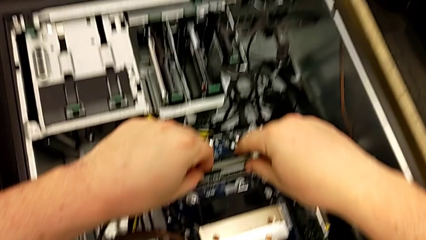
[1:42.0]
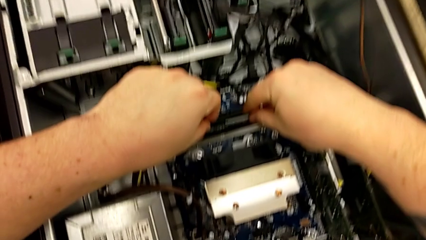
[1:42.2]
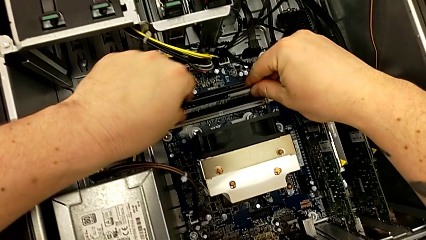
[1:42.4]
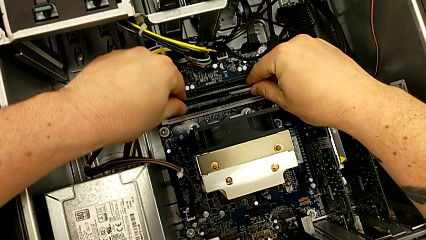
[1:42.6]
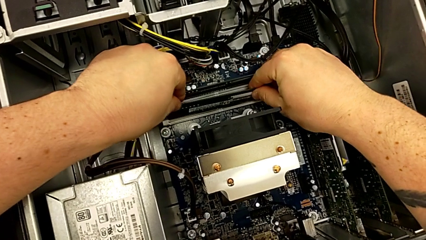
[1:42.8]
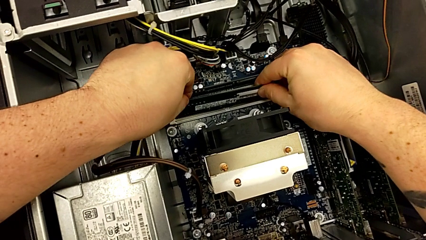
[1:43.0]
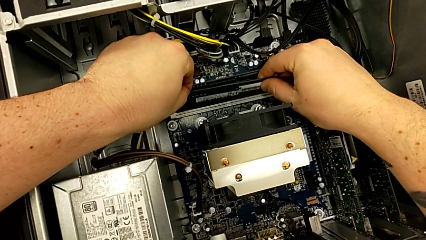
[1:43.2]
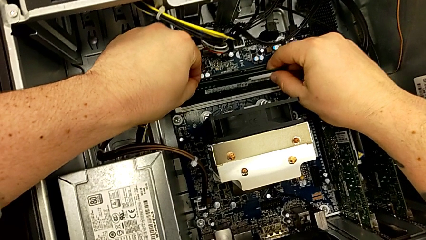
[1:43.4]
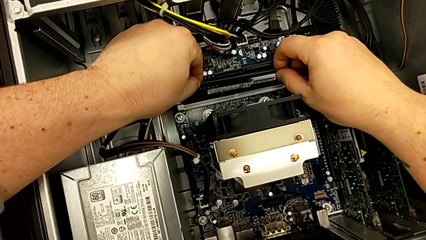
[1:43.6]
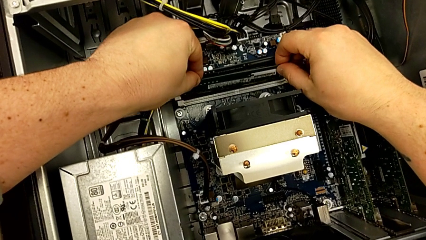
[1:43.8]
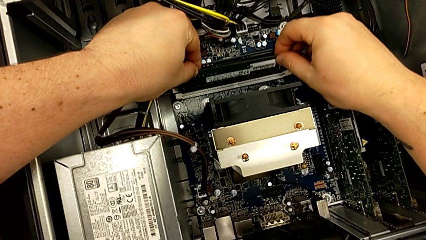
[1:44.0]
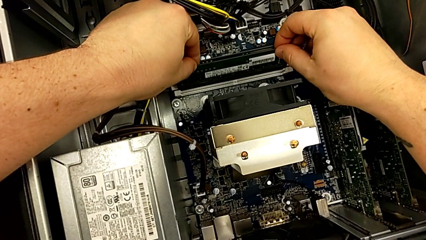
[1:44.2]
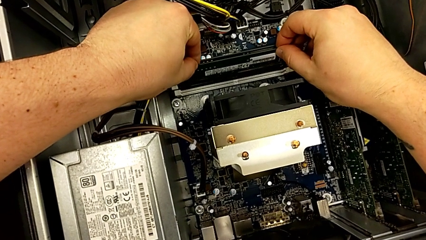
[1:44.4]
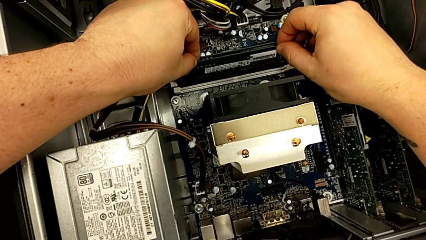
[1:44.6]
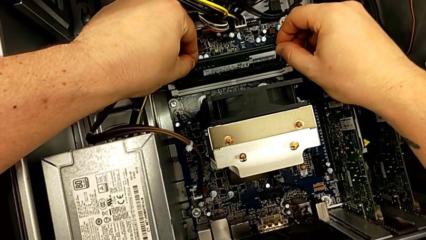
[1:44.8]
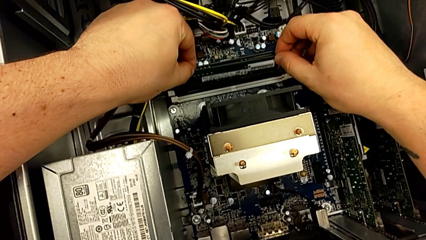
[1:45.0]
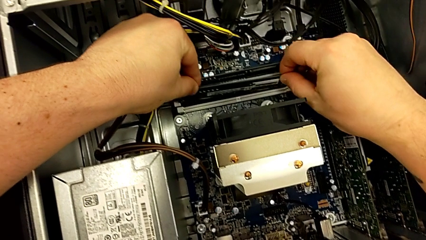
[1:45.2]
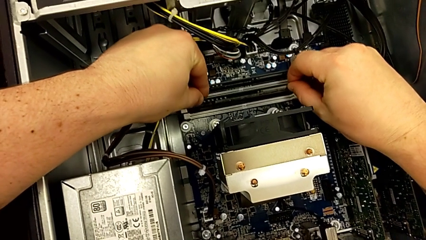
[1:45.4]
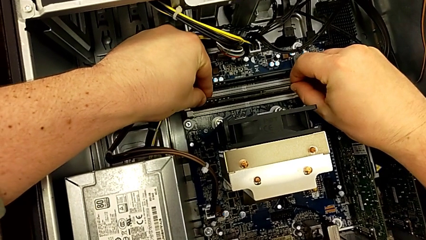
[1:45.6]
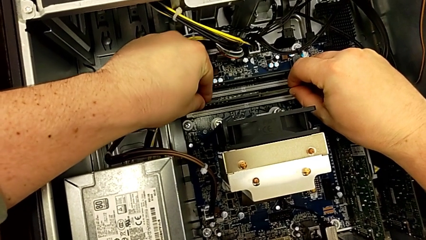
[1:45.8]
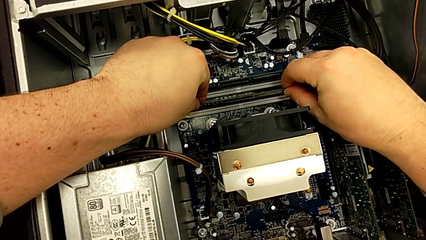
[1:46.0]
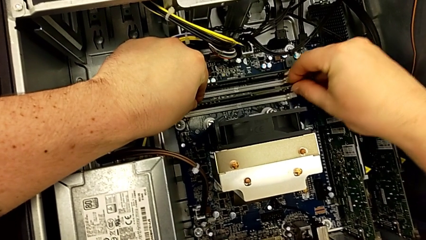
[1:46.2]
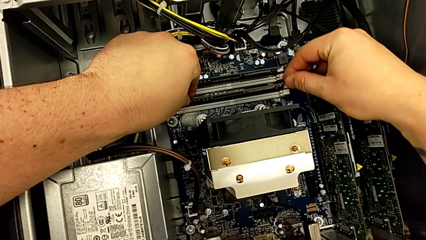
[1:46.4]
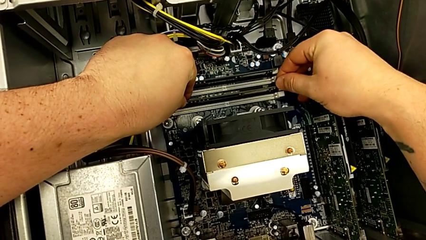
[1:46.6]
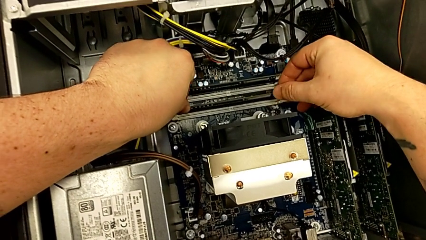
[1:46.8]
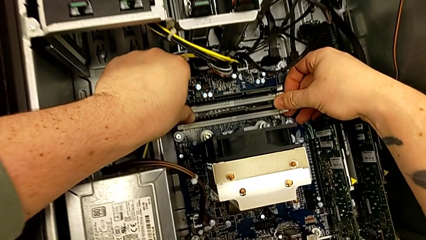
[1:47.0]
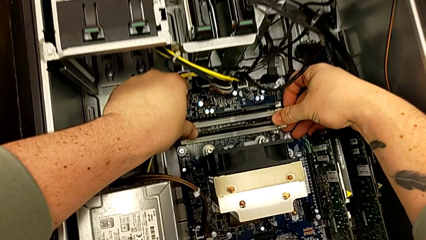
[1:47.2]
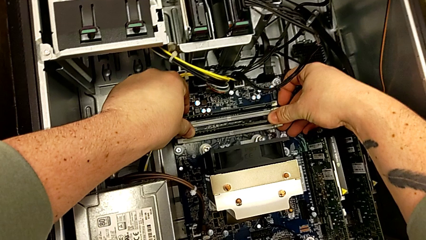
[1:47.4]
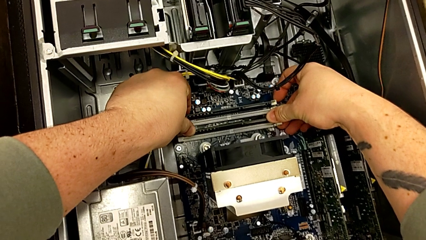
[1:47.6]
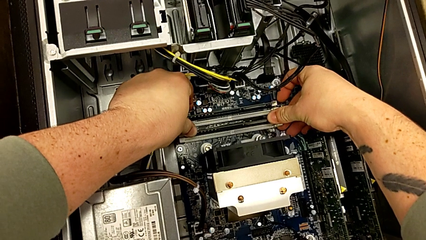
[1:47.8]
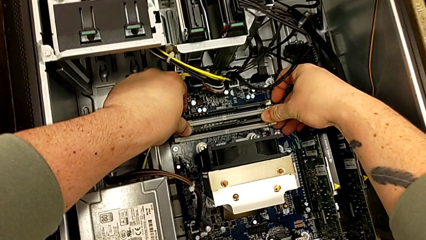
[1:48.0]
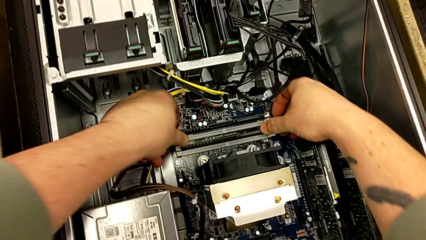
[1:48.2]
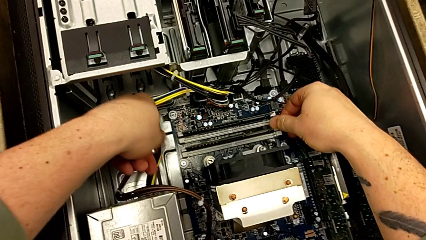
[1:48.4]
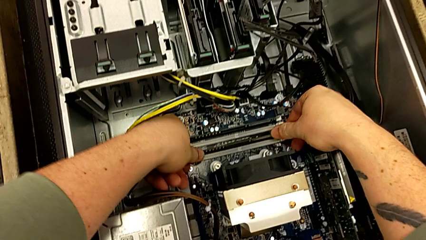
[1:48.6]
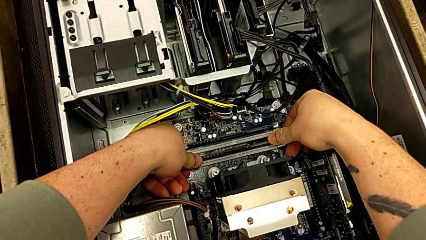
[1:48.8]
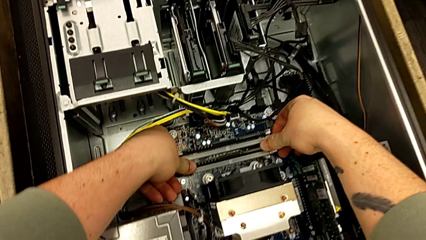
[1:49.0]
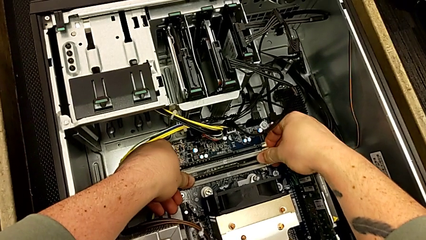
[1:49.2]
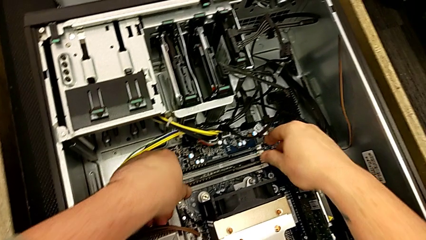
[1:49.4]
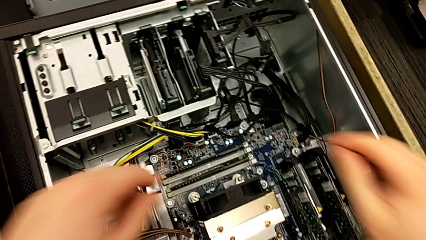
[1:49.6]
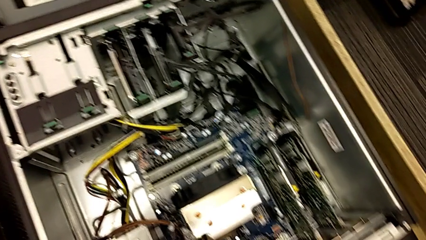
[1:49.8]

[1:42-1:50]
The camera wearer is inserting the RAM cards into other slots. They grab the RAM, align it, insert it and push the RAM tab.

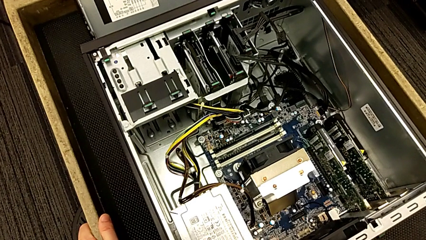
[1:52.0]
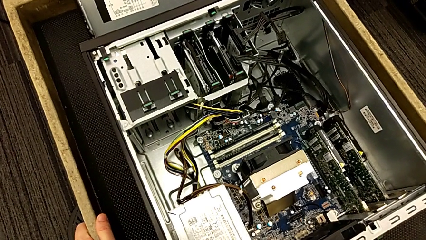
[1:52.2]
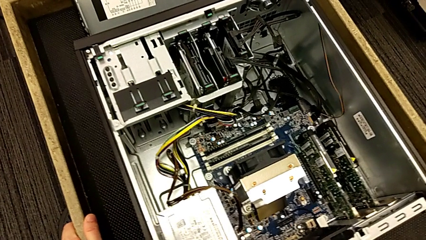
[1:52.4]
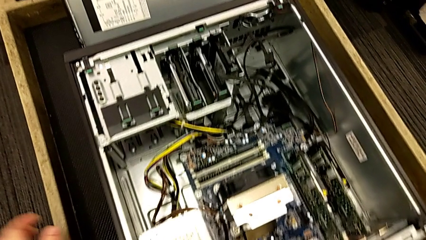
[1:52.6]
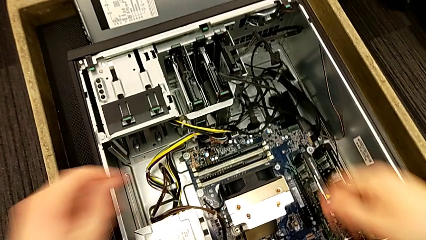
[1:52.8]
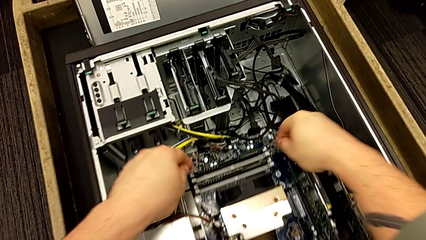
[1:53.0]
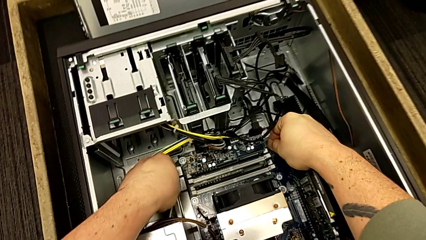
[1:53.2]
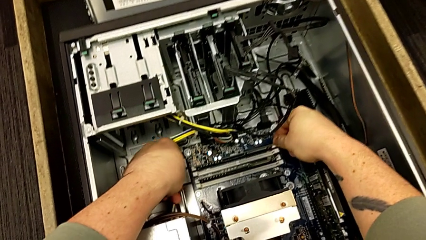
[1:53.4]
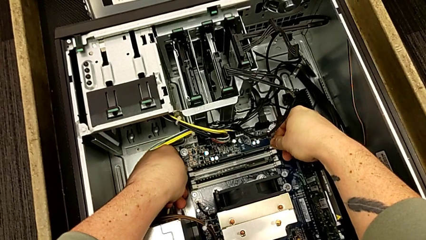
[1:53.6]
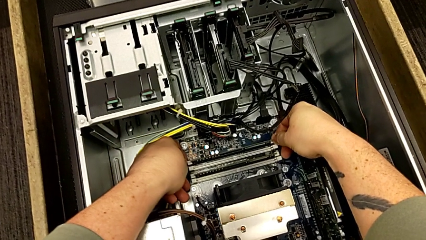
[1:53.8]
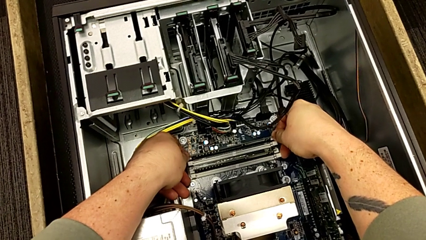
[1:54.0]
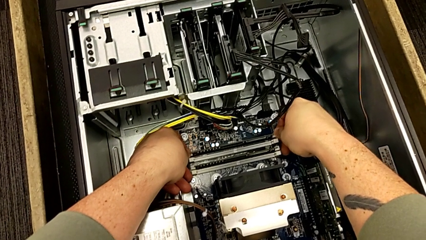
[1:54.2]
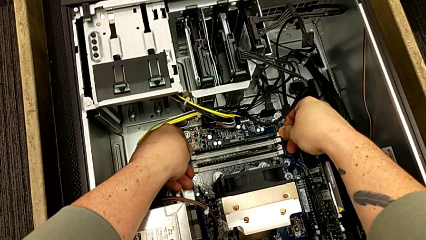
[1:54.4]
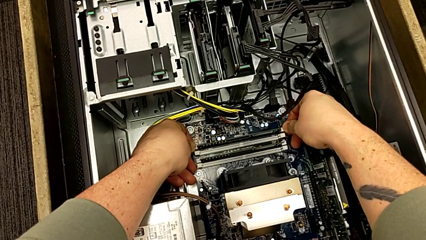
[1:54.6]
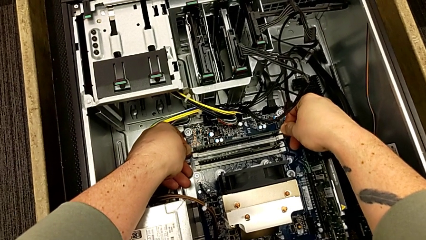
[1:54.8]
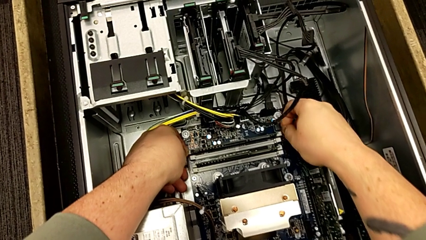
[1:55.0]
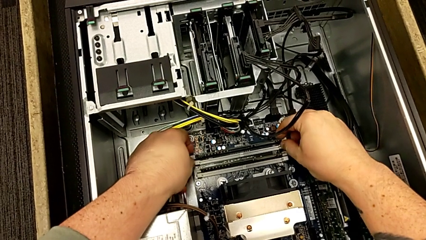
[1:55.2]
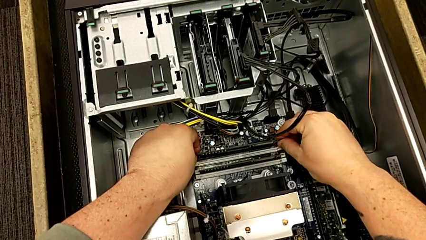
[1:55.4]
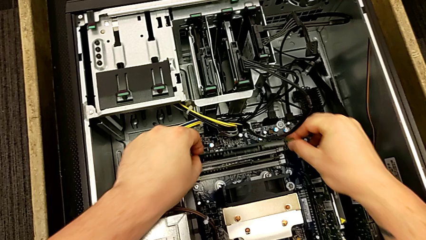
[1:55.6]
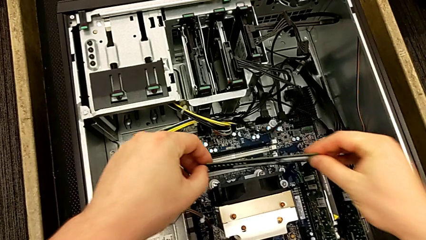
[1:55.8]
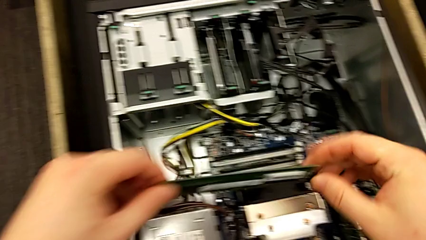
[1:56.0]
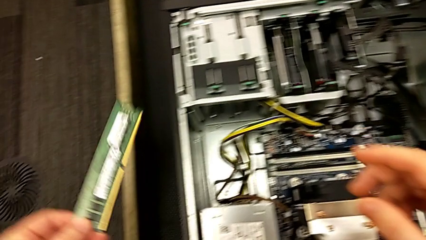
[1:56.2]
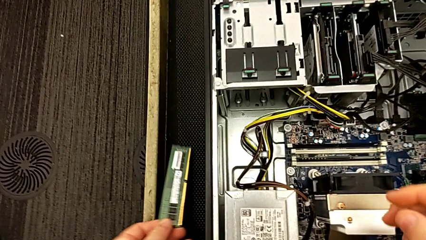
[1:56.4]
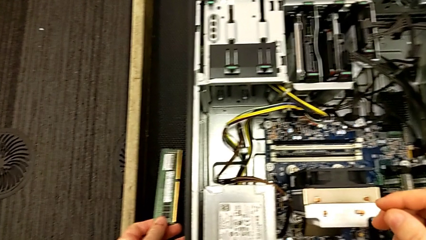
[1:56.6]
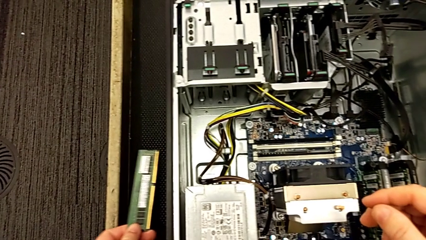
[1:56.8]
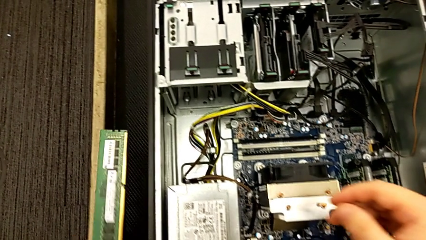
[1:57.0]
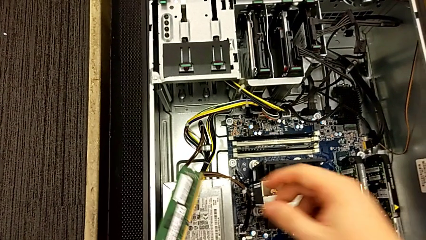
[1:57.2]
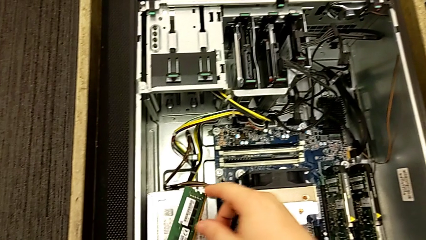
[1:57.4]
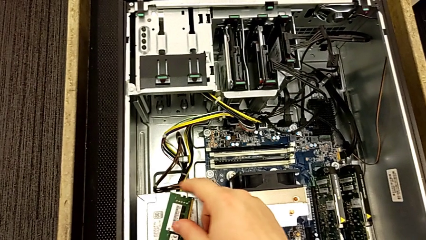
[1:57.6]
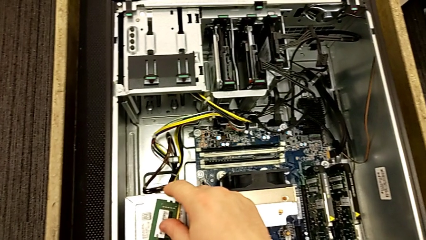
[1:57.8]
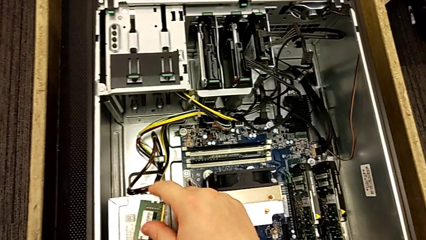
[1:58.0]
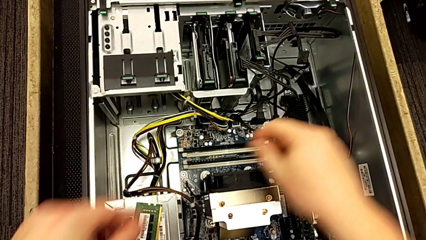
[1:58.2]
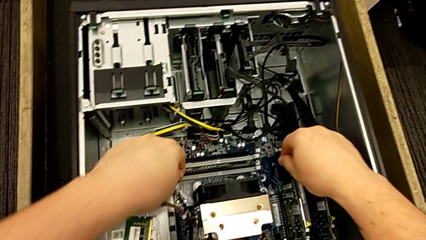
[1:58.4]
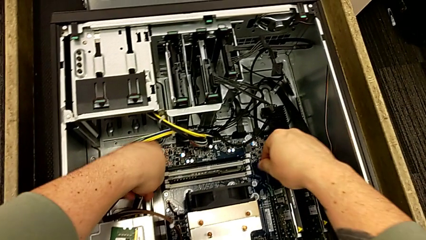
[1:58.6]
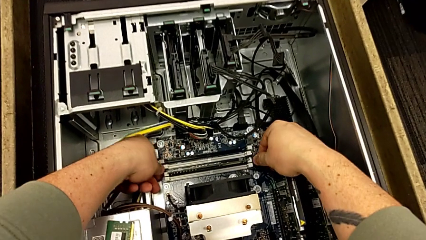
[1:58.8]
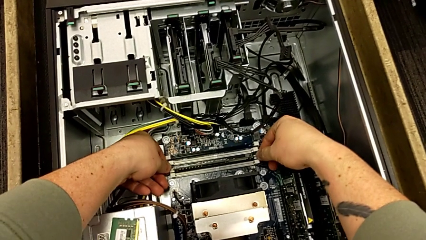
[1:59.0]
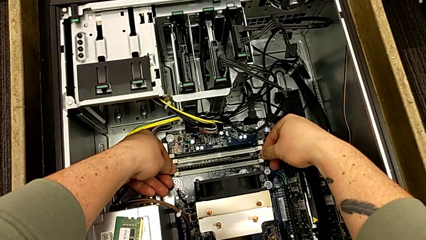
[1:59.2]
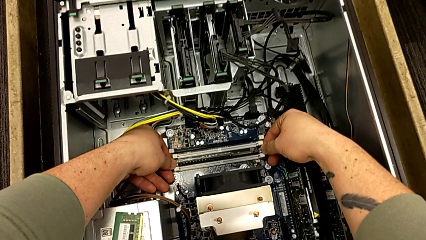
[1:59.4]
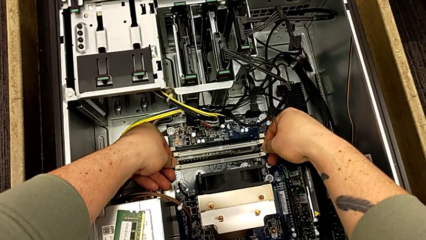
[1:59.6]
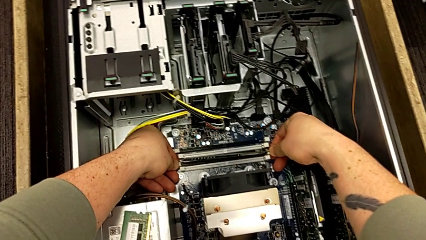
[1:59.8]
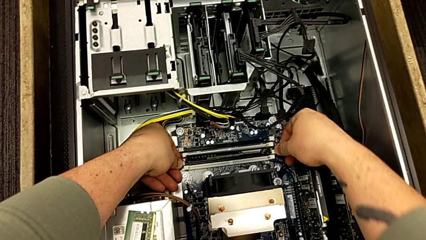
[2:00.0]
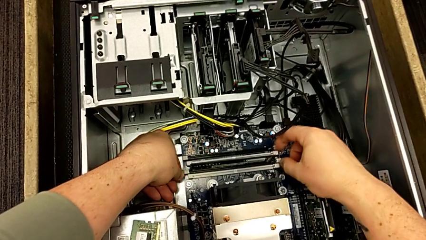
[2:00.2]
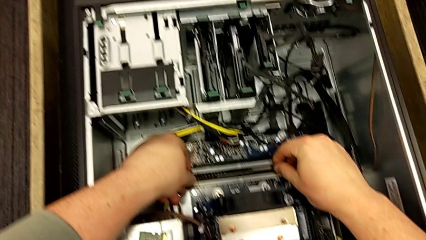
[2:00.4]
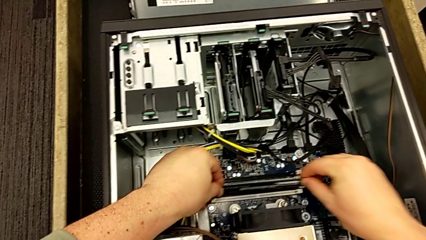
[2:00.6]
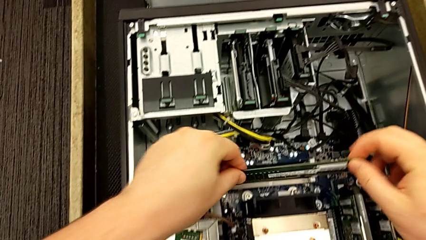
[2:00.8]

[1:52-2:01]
The camera wearer is removing the RAM cards from their slots. They press the RAM tab, withdraw the RAM, place it, press the RAM tab and withdraw the RAM.
